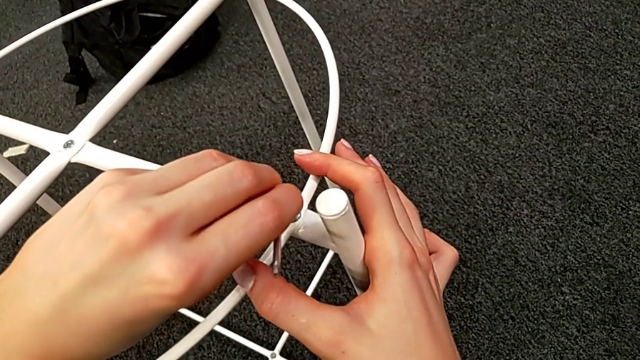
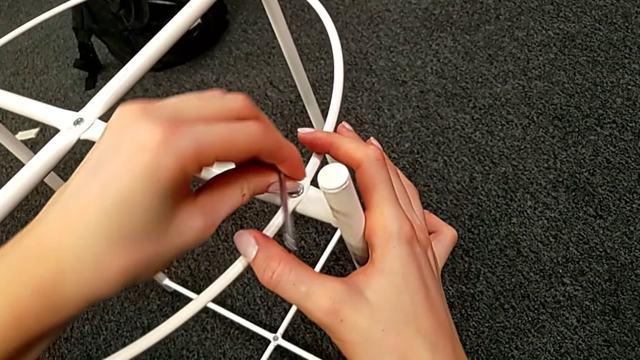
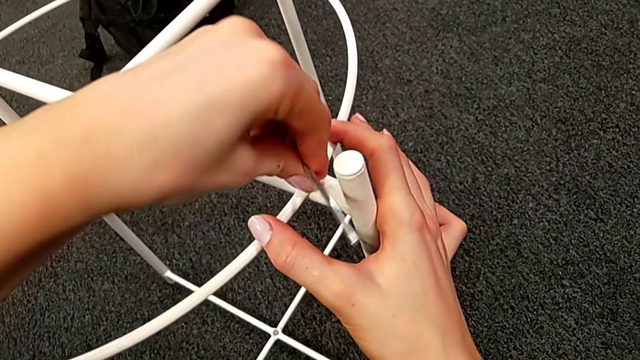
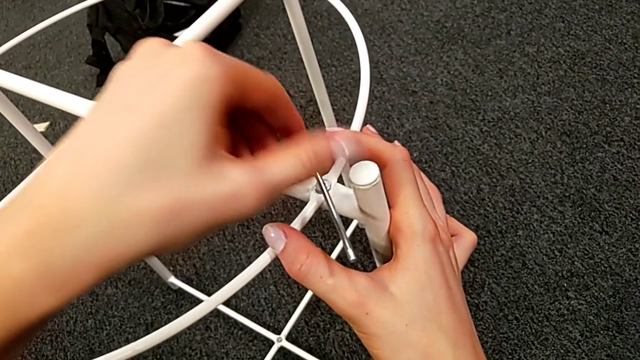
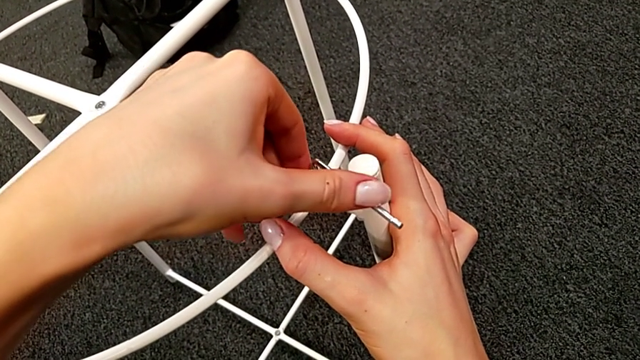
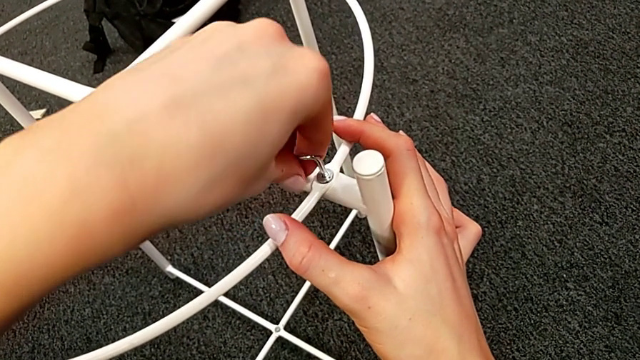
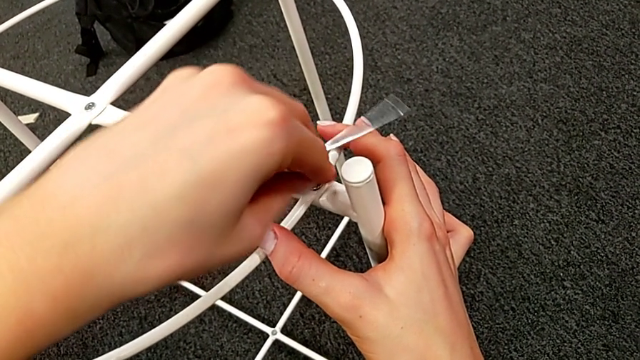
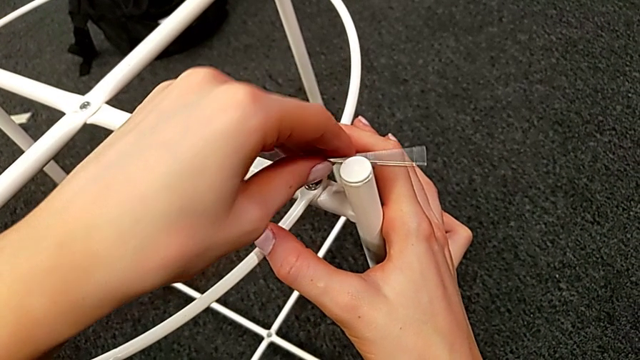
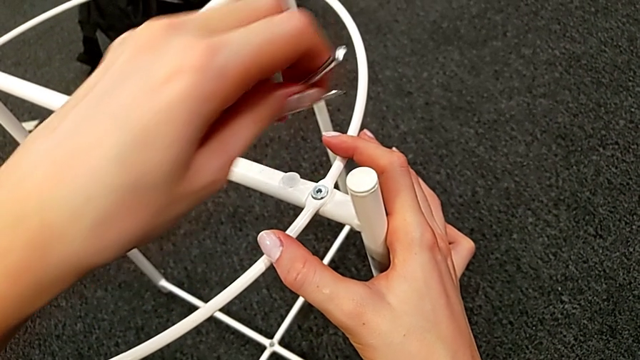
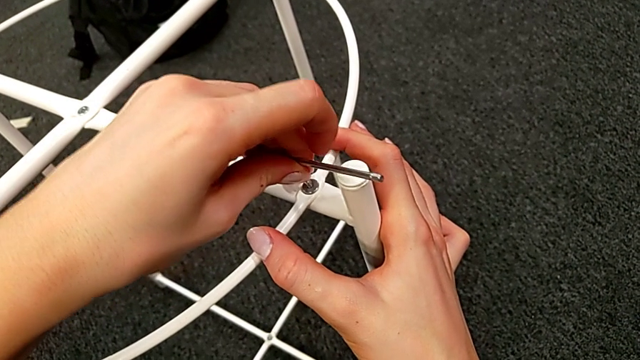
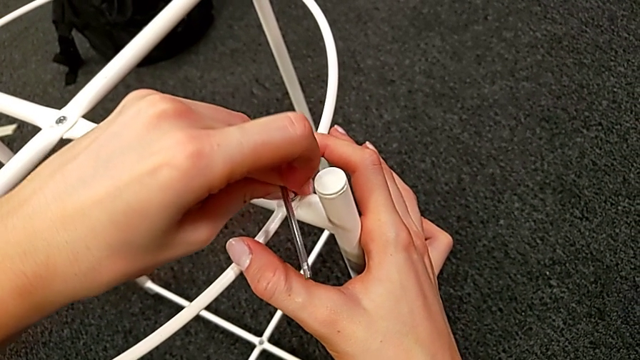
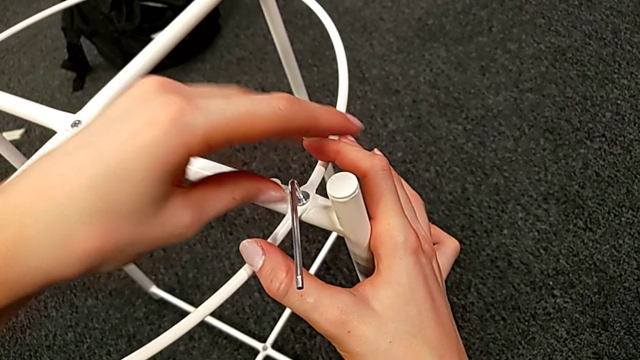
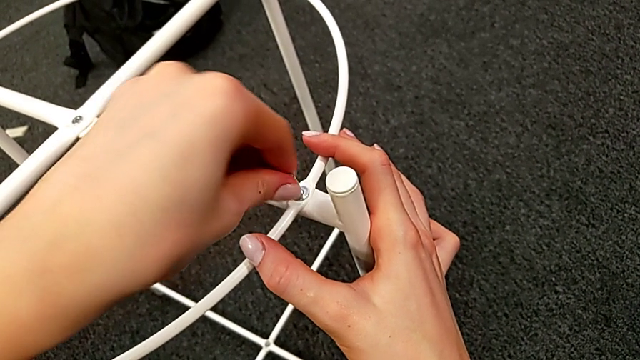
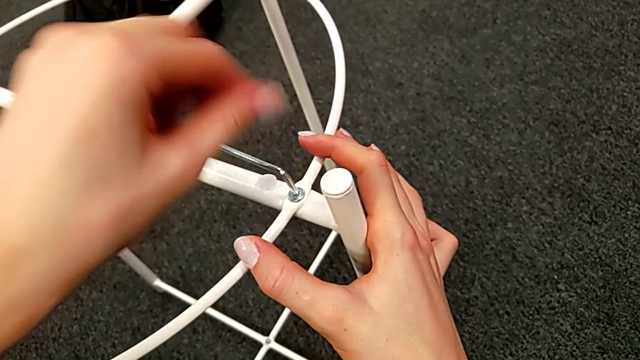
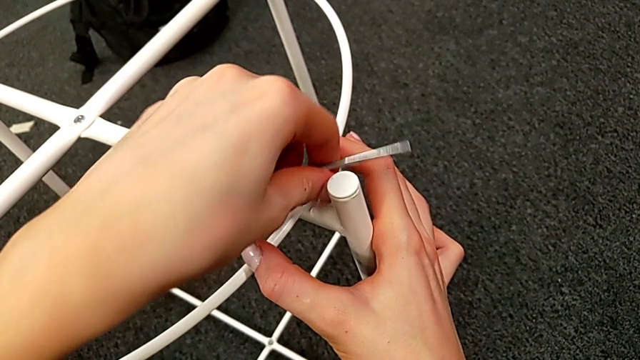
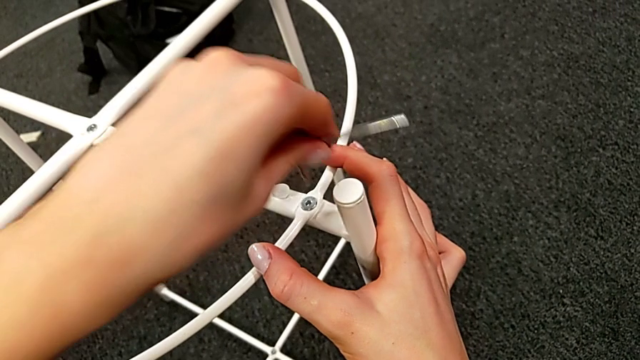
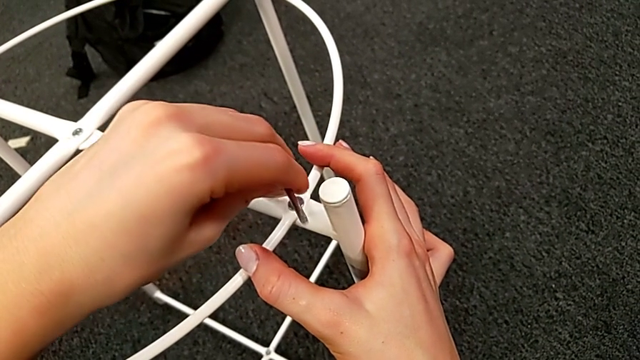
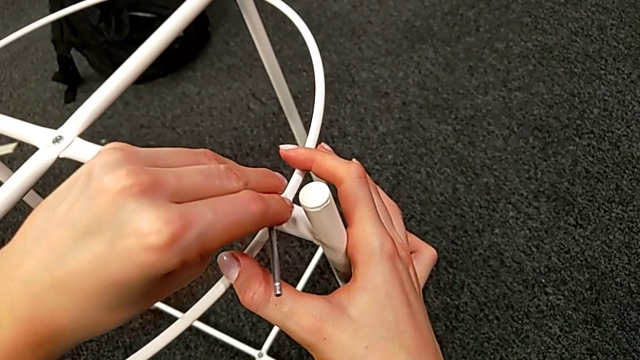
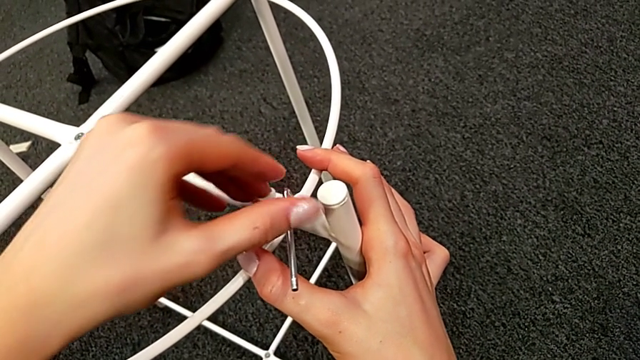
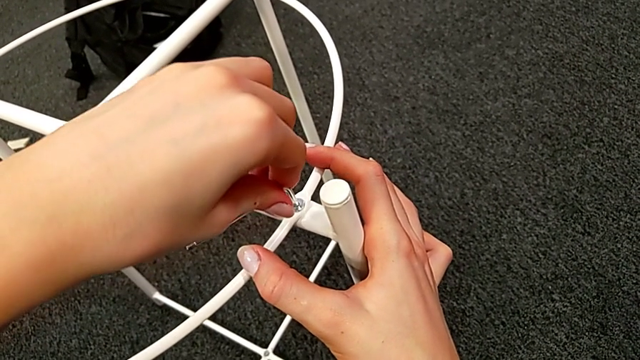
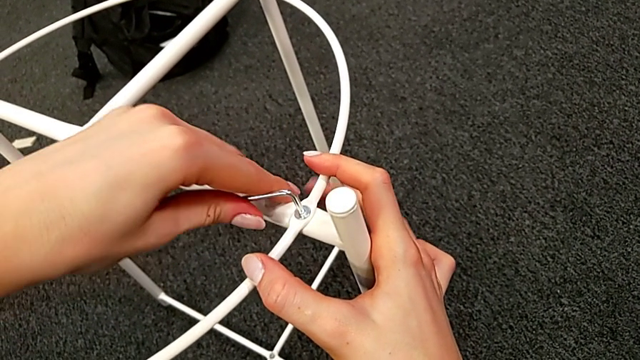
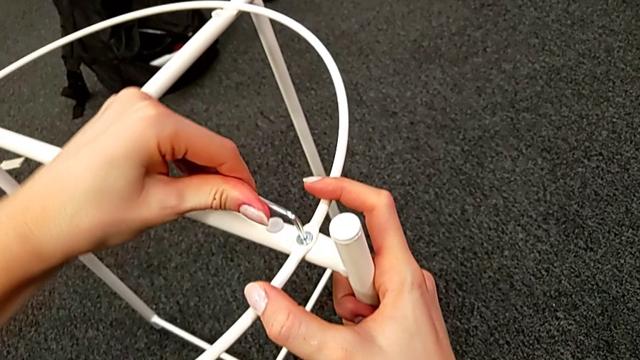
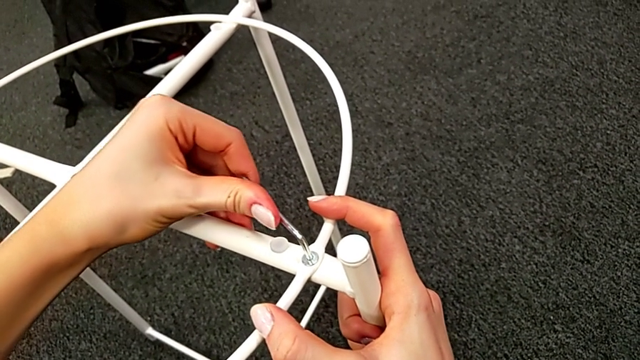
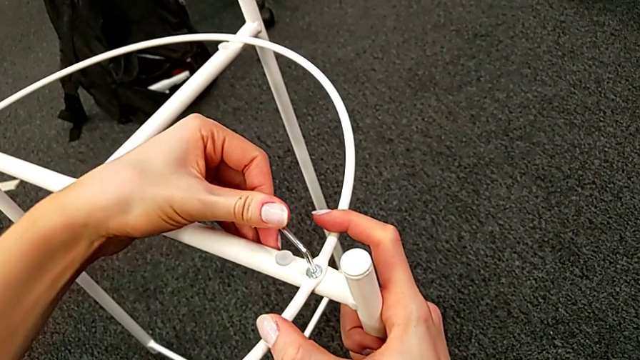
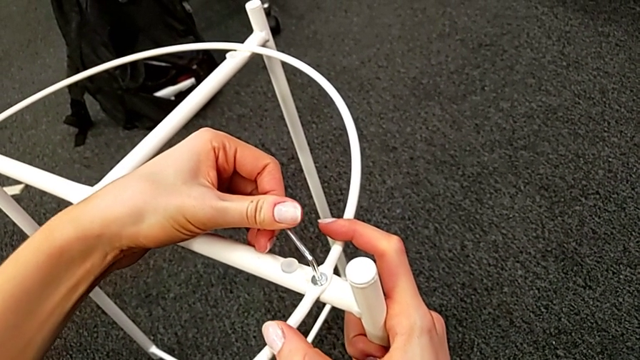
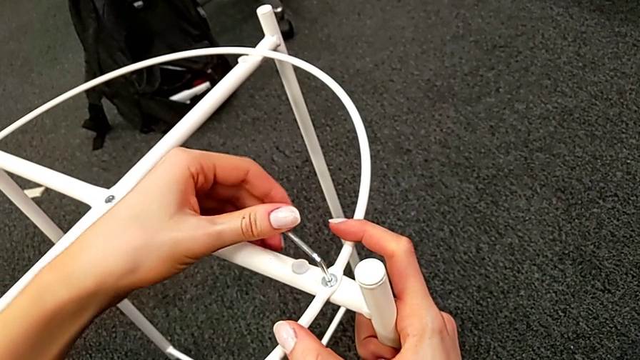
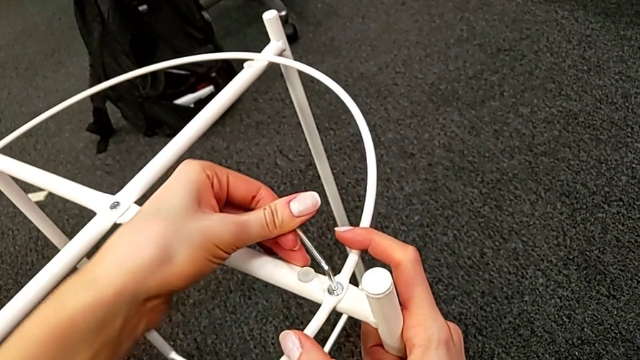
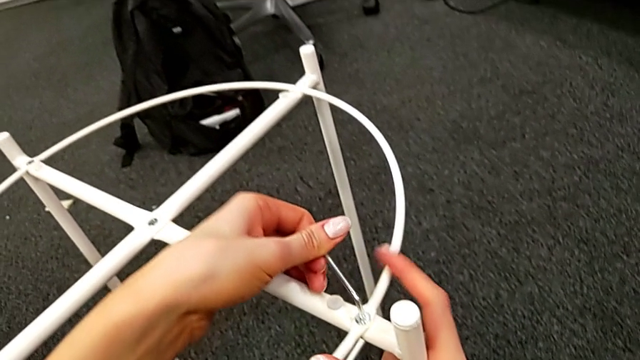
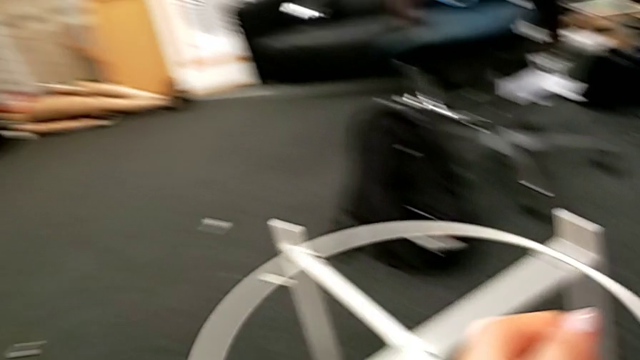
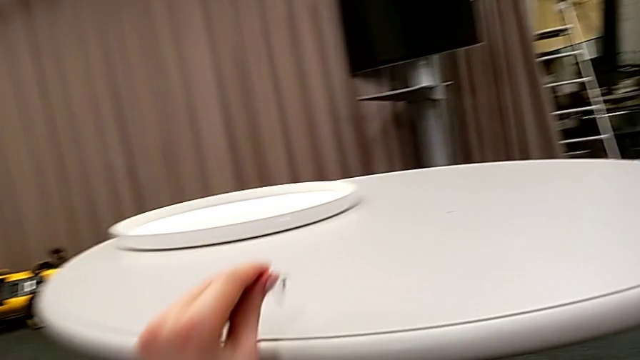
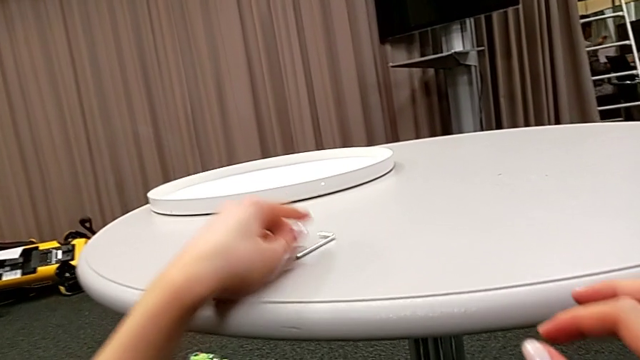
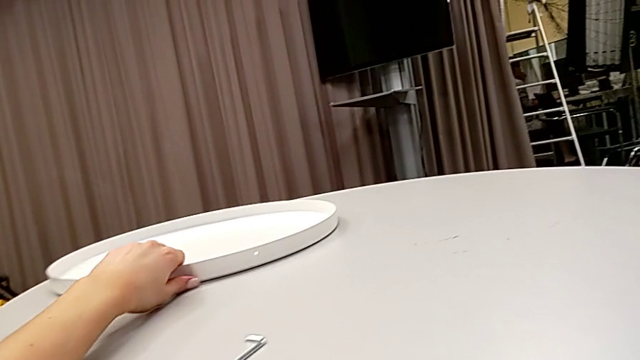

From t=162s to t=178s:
The camera wearer is screwing the hex socket heads into the circle. They keep screwing the hex socket head, withdraw the Allen wrench and place it.

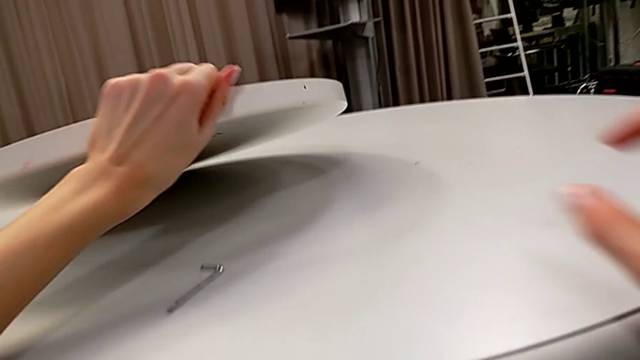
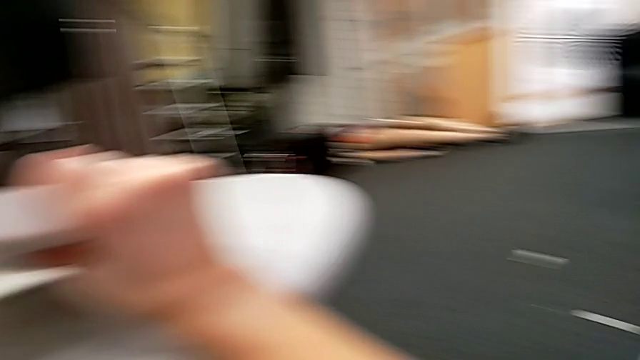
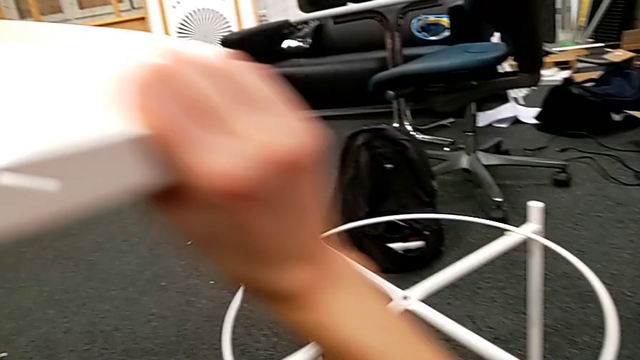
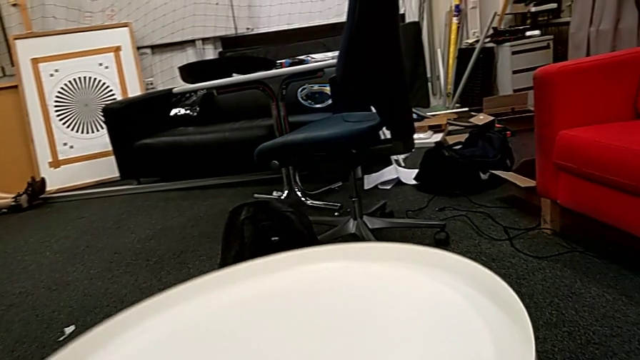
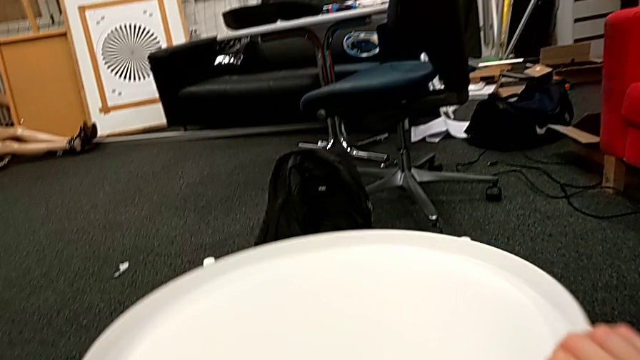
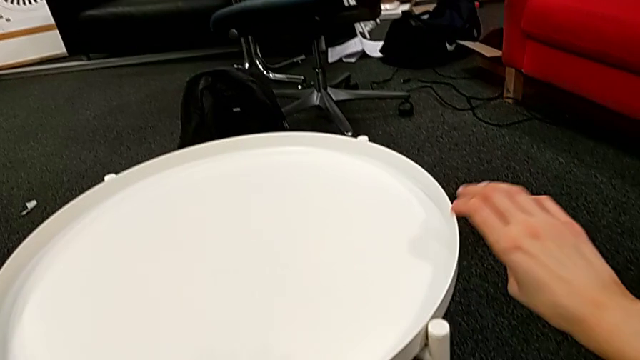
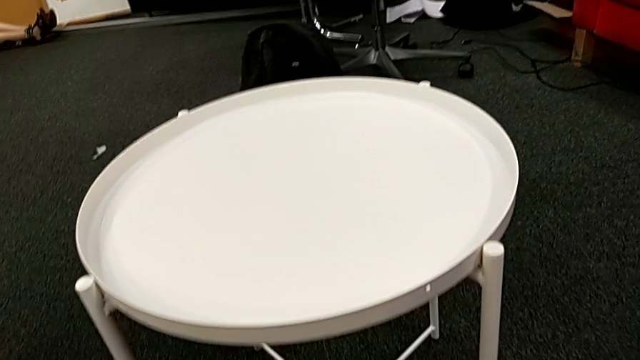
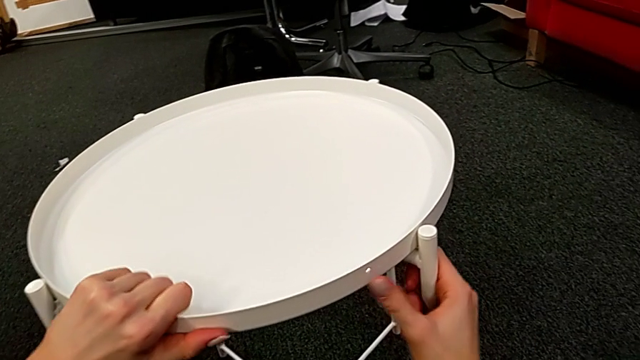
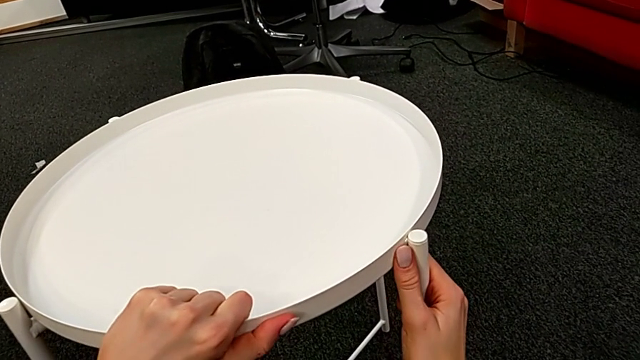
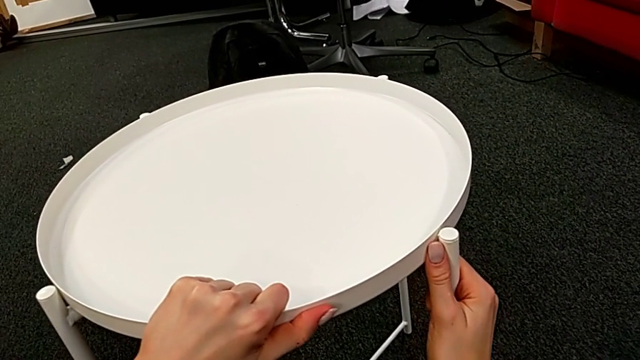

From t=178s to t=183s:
The camera wearer puts the white tray on their legs. They grab the tray, place it and align it.
